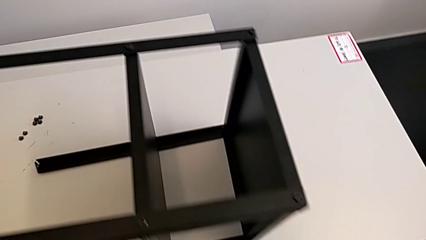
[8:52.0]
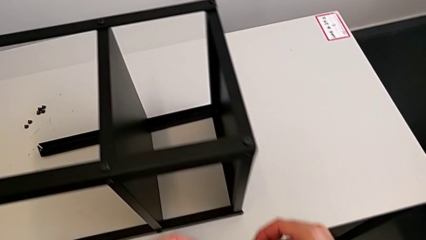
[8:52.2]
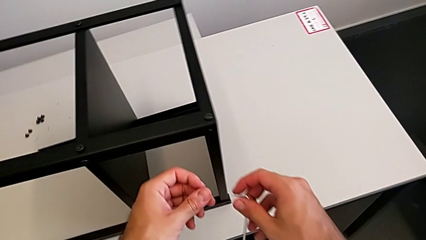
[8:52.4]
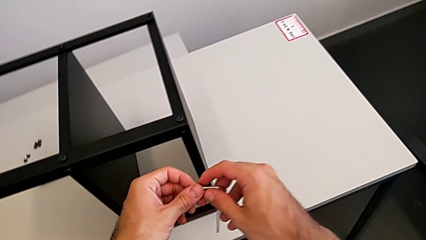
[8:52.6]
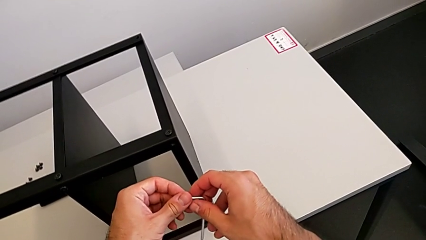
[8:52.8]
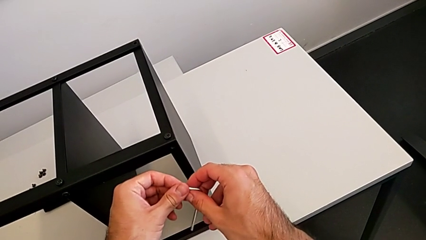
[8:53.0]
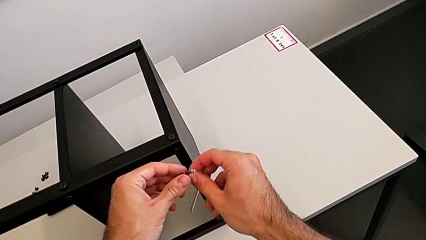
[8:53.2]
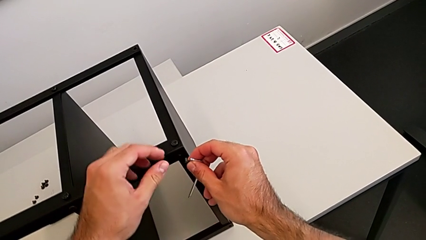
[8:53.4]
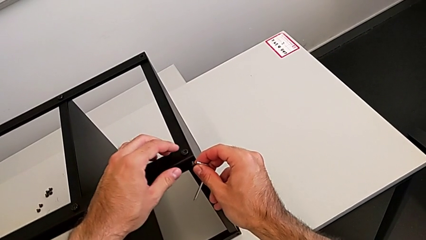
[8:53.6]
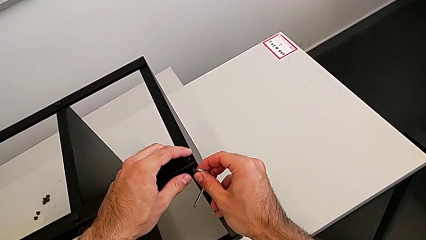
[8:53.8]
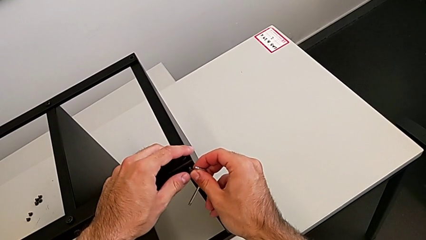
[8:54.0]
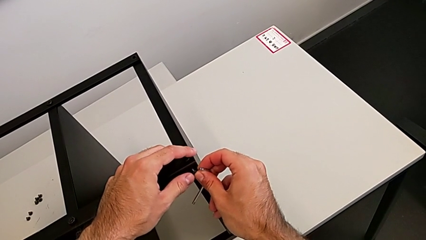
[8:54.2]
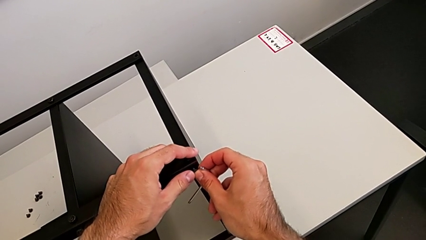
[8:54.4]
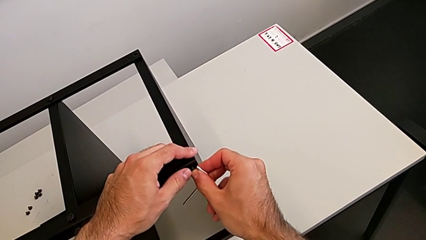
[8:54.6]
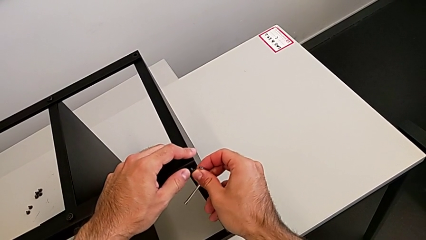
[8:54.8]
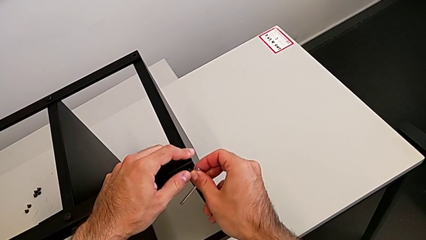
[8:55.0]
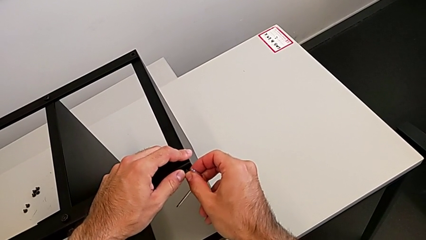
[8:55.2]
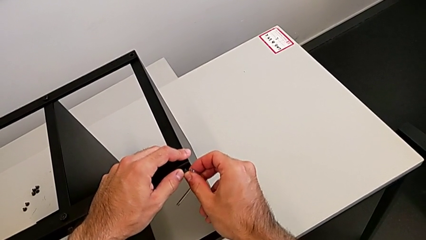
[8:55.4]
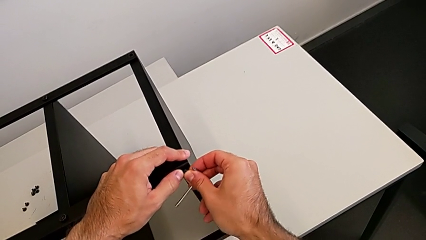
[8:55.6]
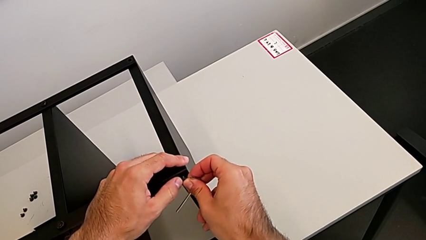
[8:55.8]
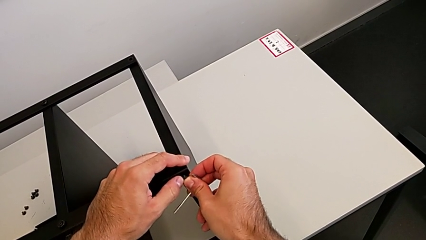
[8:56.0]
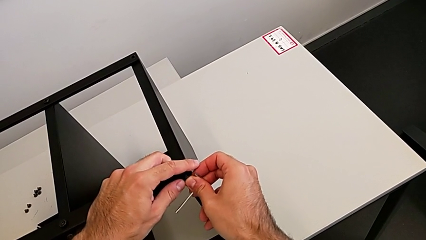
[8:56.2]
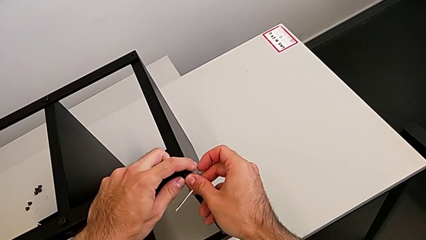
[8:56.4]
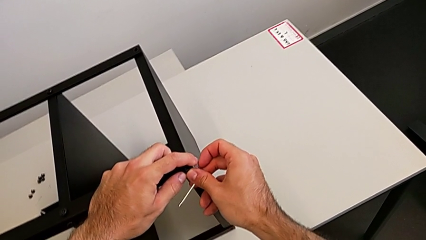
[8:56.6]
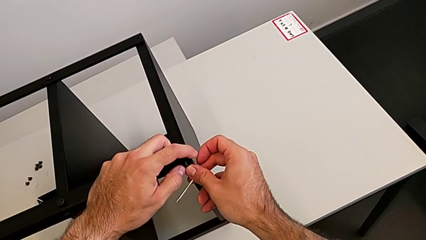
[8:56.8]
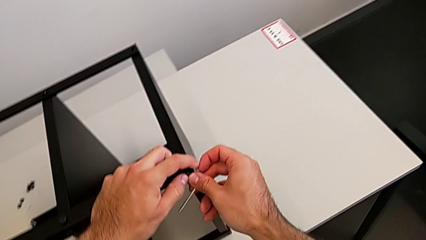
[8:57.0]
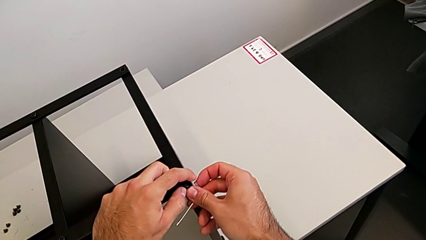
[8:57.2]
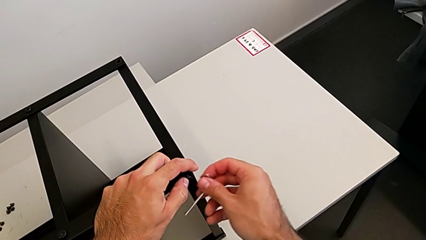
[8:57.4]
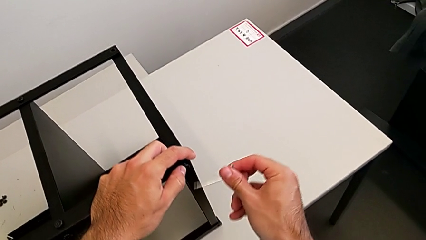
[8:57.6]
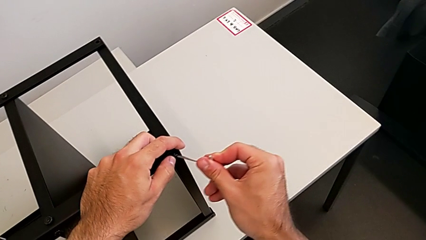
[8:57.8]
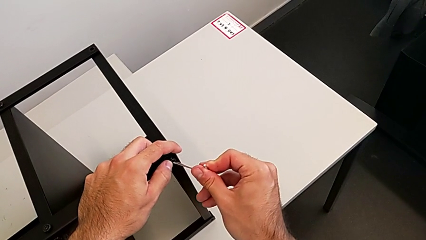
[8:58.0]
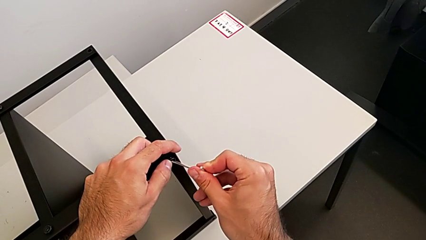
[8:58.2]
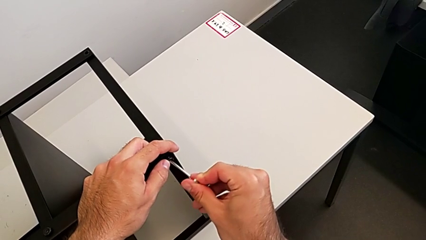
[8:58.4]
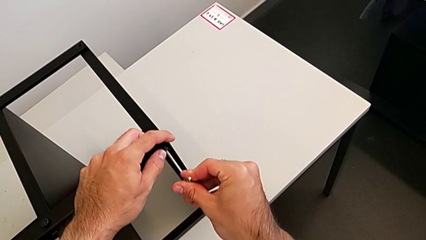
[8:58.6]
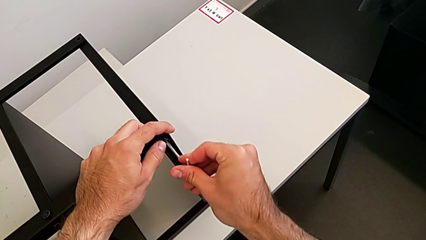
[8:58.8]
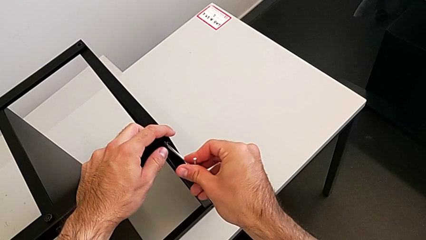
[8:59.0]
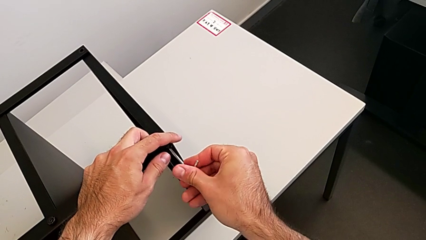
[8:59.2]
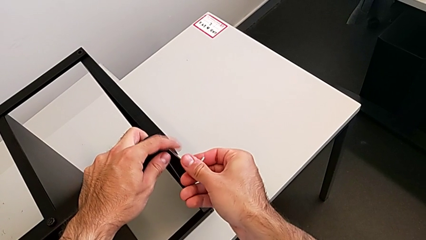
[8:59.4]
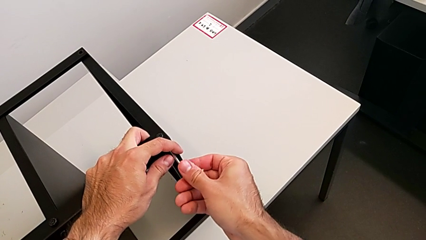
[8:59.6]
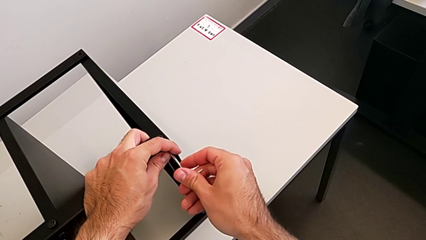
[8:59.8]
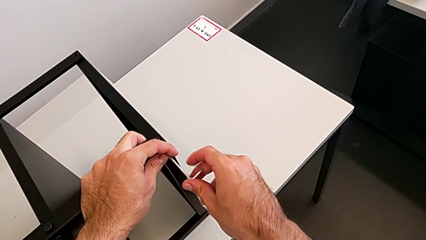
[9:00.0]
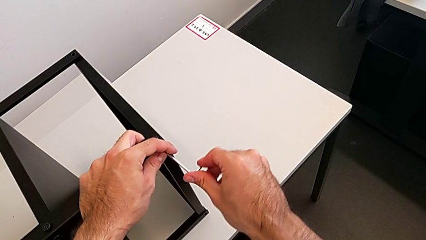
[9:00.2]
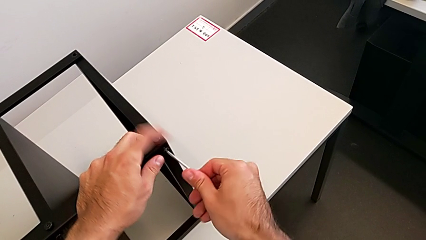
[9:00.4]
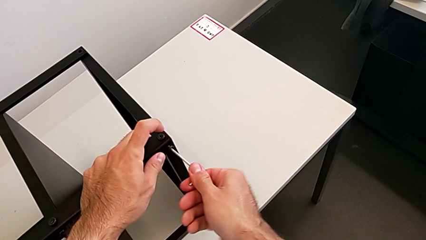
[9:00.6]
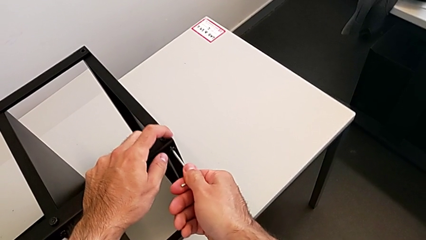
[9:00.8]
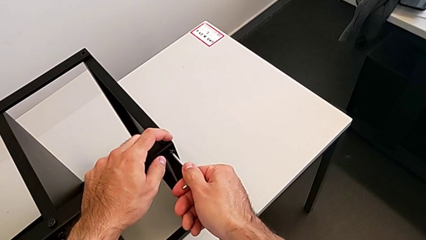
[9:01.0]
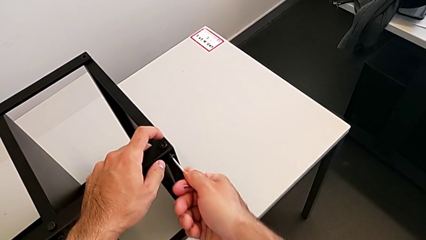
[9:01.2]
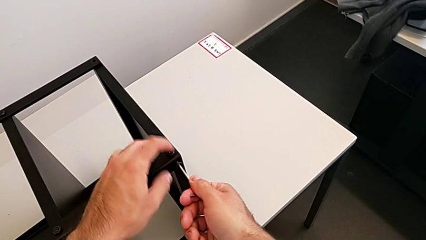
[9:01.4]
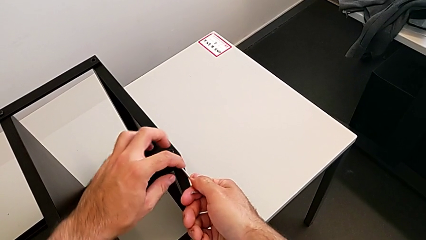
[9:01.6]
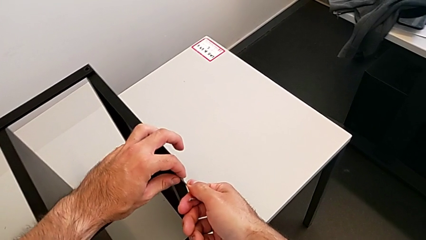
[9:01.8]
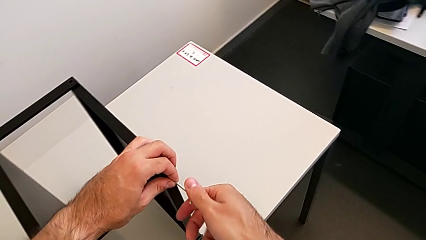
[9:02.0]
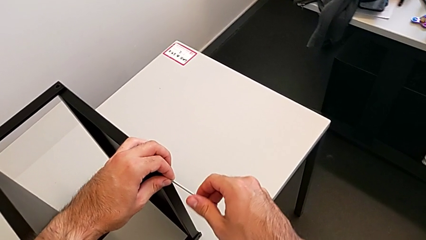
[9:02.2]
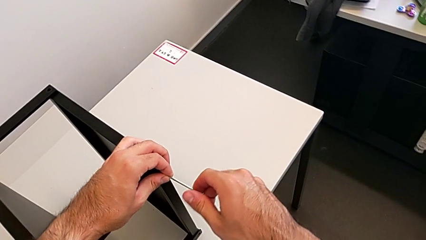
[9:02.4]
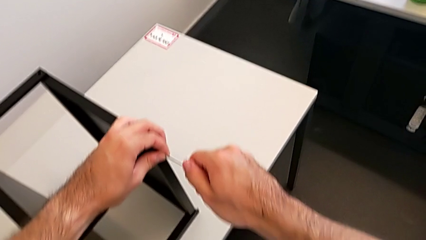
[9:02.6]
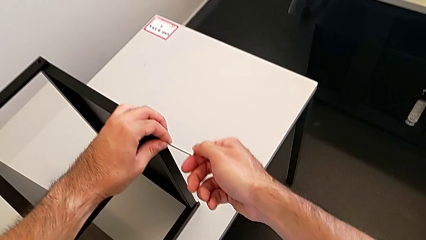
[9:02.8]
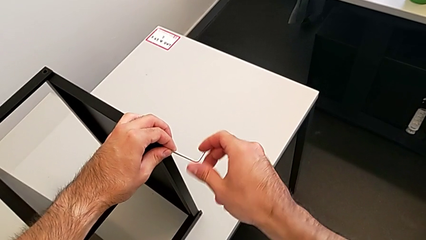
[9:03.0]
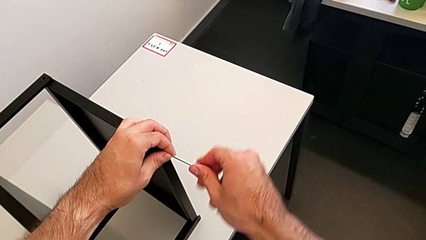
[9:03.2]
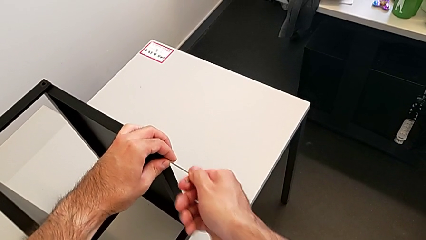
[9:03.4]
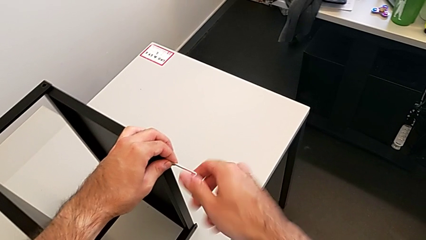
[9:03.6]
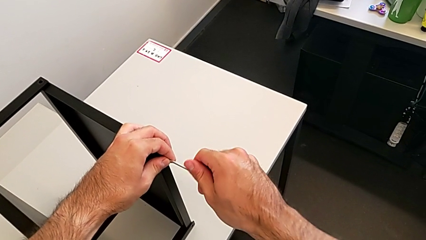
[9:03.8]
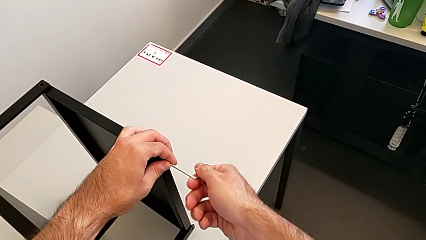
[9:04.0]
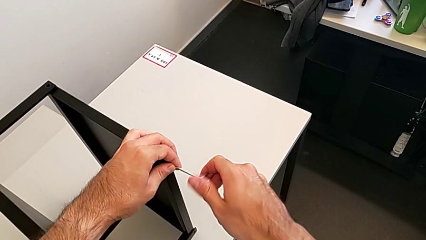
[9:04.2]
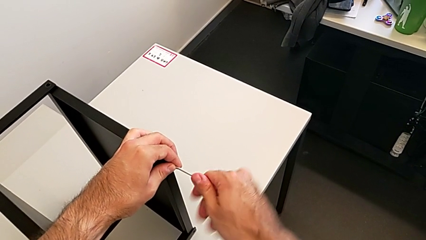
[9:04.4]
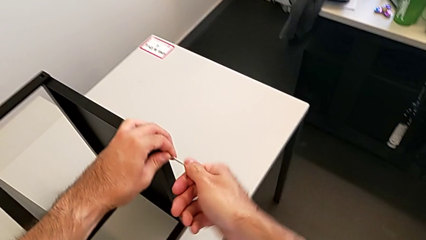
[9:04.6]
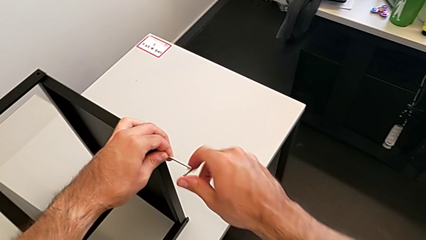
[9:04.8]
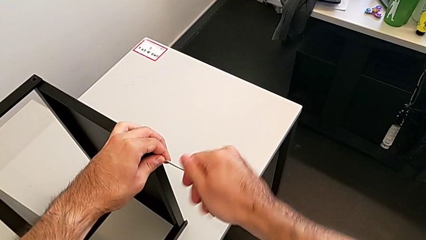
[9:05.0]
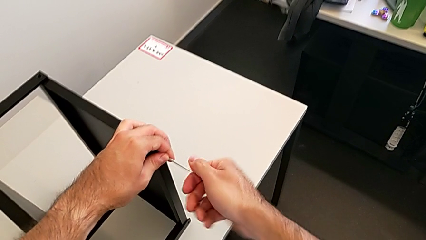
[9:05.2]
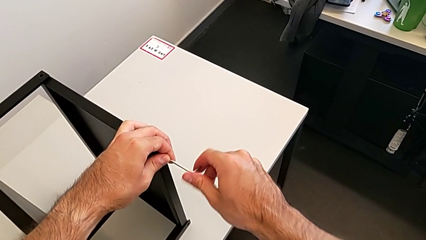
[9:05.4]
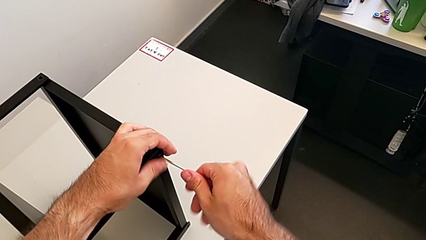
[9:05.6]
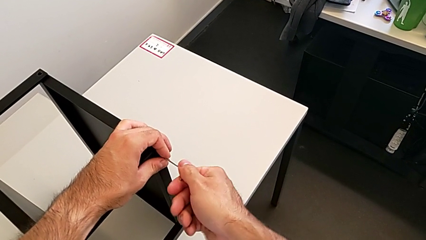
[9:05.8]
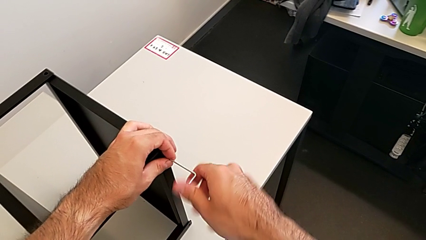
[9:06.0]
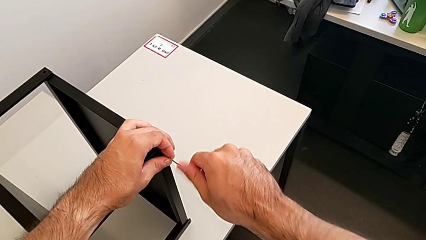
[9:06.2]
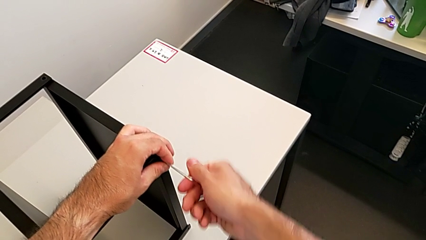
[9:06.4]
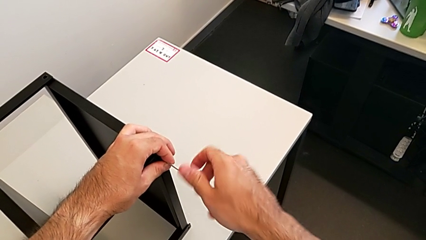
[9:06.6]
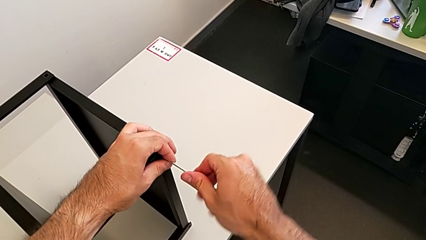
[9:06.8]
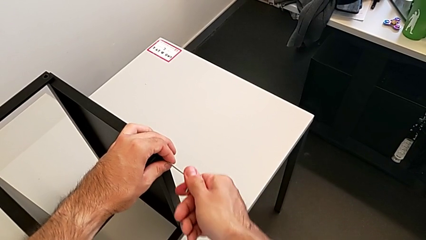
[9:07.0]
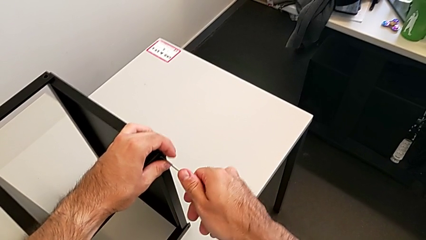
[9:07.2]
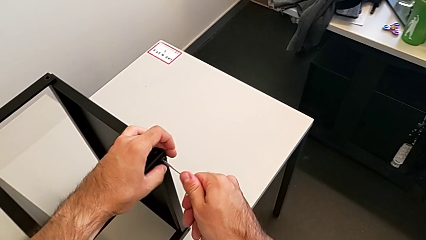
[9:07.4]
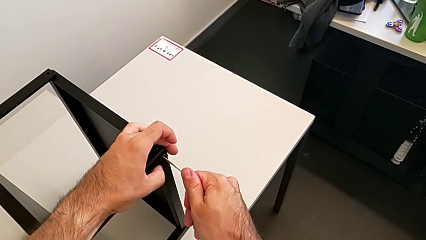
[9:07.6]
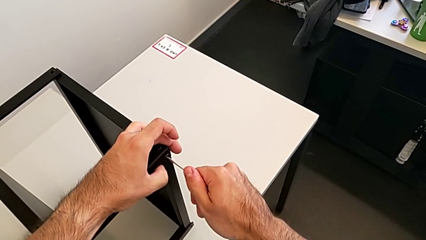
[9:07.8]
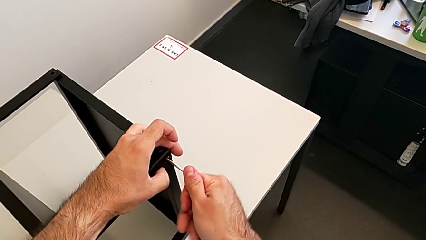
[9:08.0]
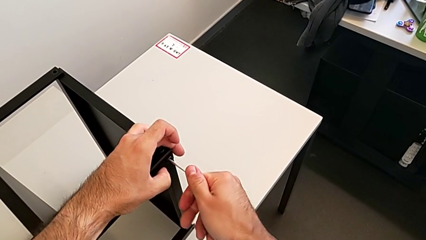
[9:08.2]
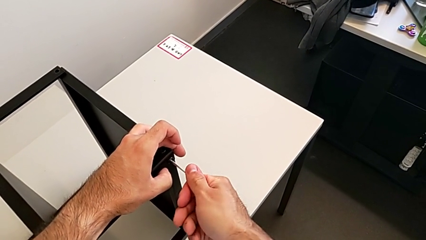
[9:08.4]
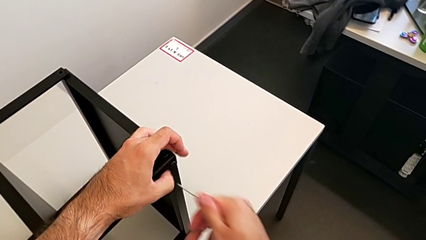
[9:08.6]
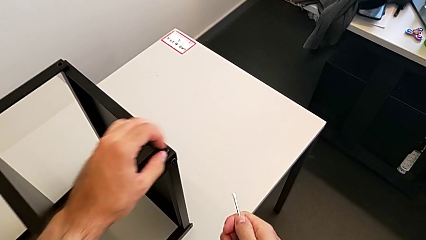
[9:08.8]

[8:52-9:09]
The camera wearer is screwing the first leg to the top shelf of the table. They insert the hex socket head, insert the Allen wrench, screw the hex socket head and withdraw the Allen wrench.
